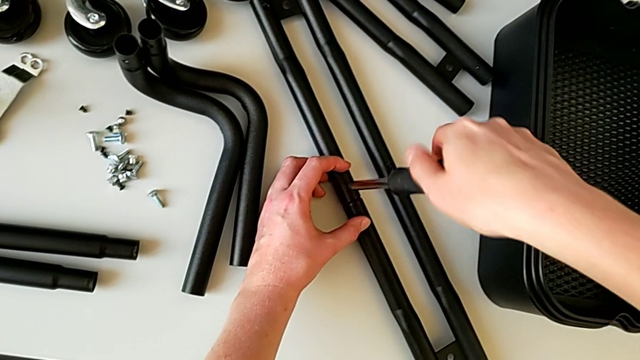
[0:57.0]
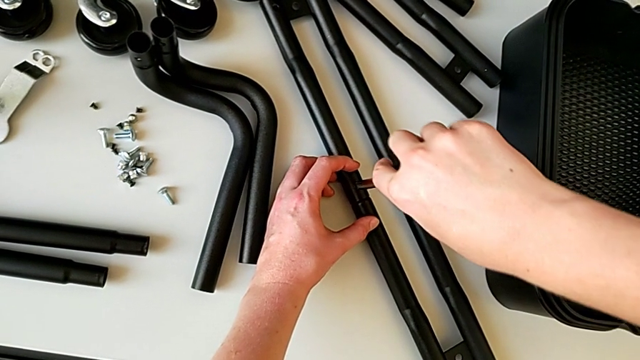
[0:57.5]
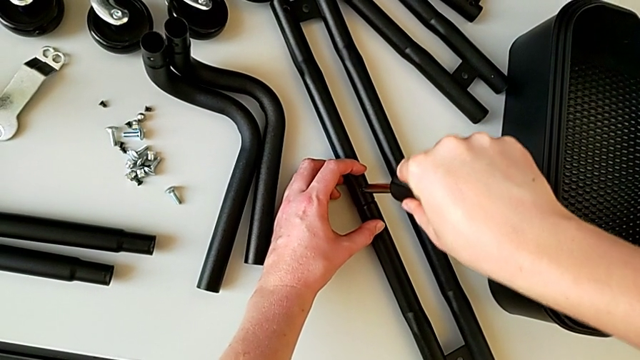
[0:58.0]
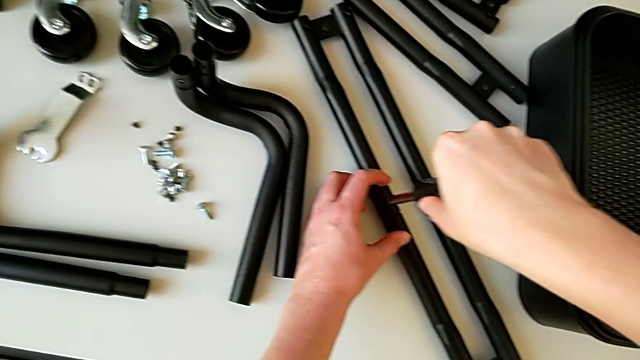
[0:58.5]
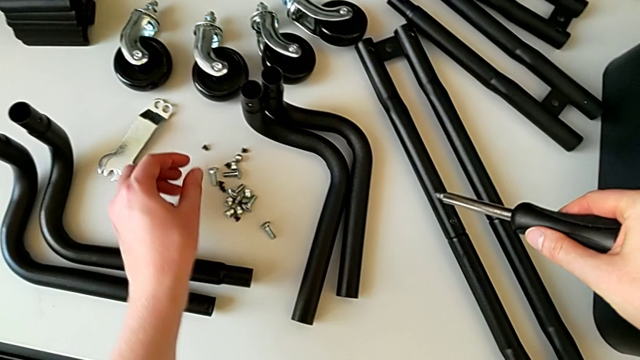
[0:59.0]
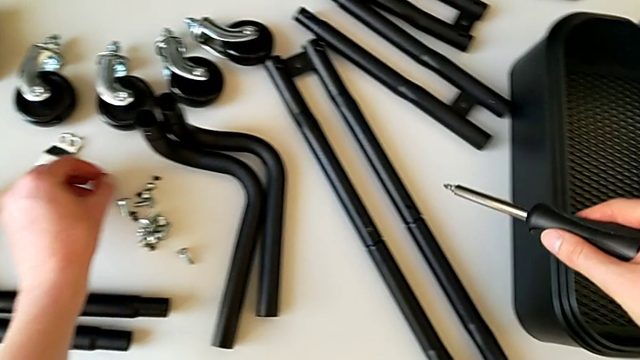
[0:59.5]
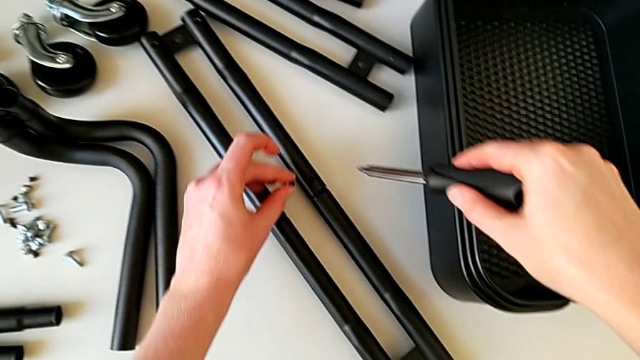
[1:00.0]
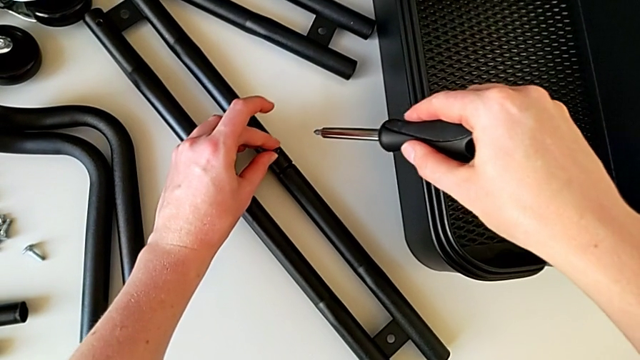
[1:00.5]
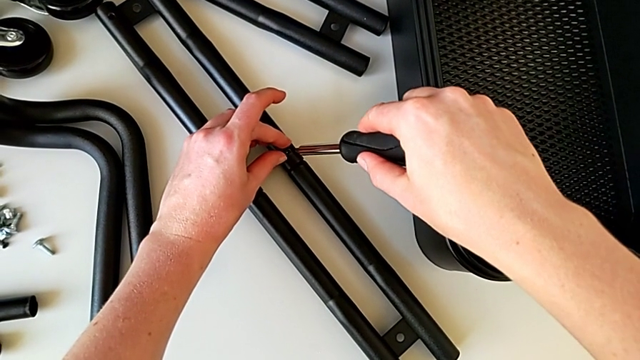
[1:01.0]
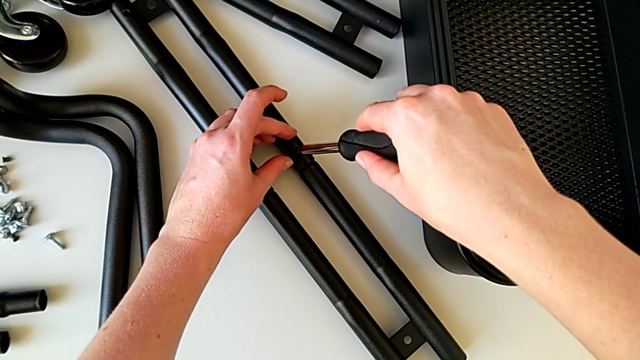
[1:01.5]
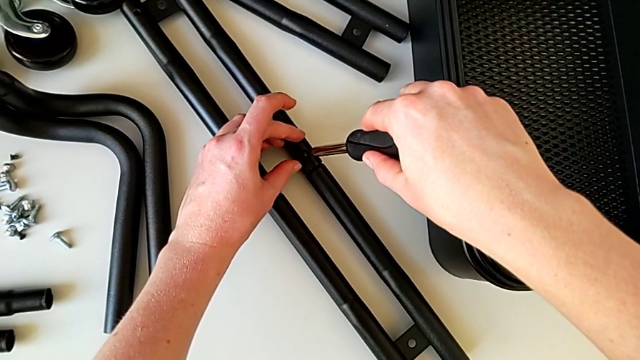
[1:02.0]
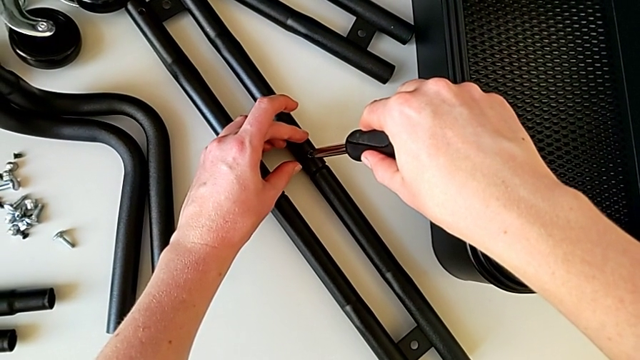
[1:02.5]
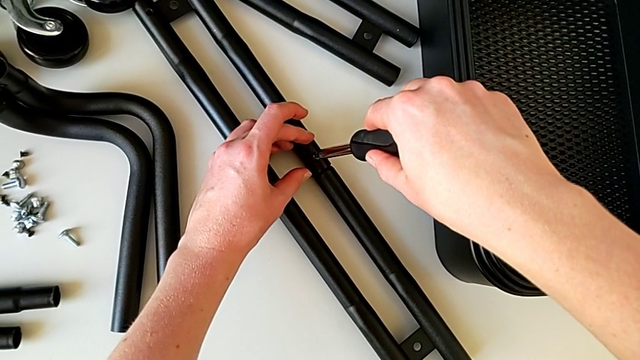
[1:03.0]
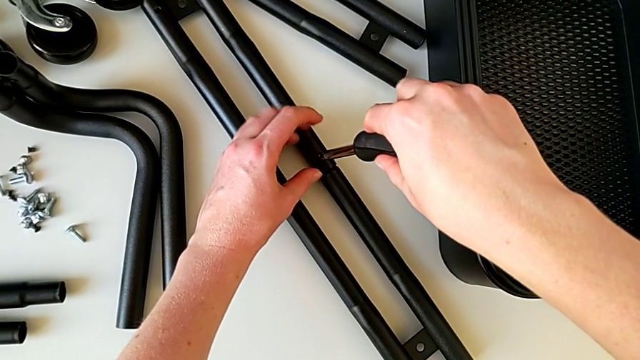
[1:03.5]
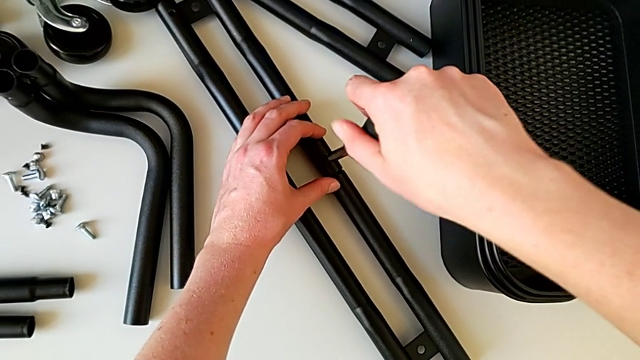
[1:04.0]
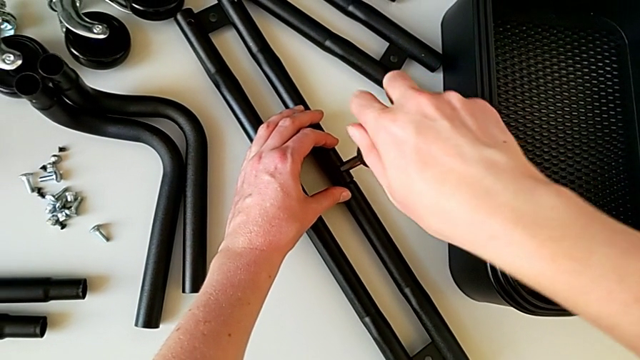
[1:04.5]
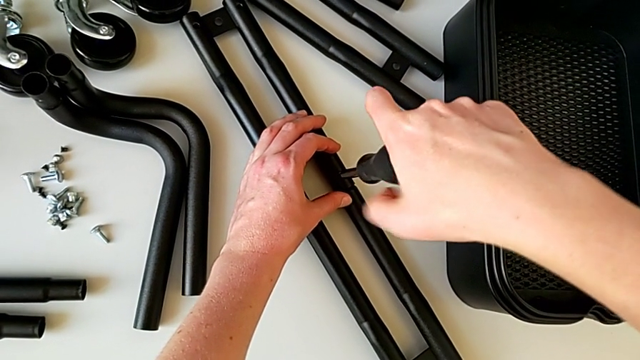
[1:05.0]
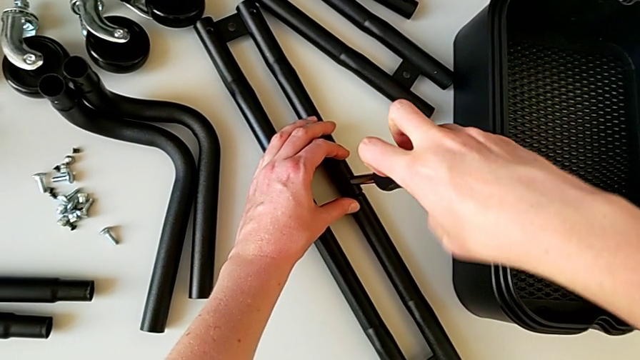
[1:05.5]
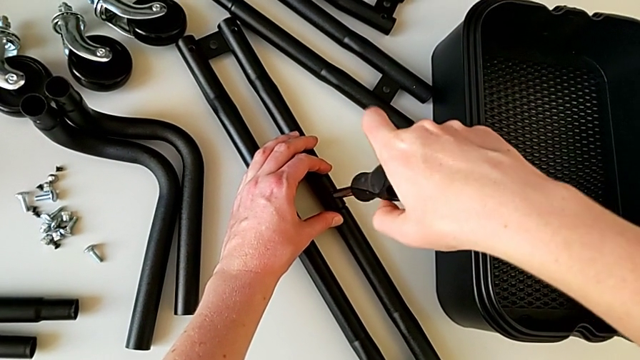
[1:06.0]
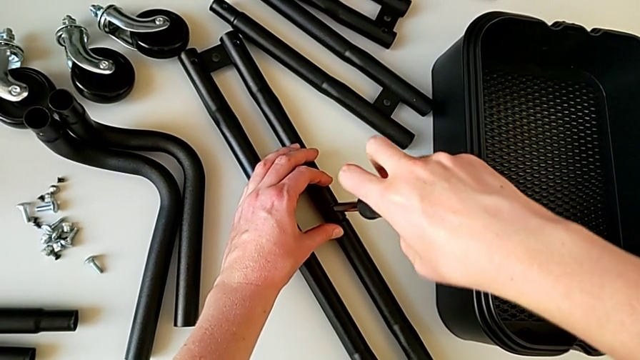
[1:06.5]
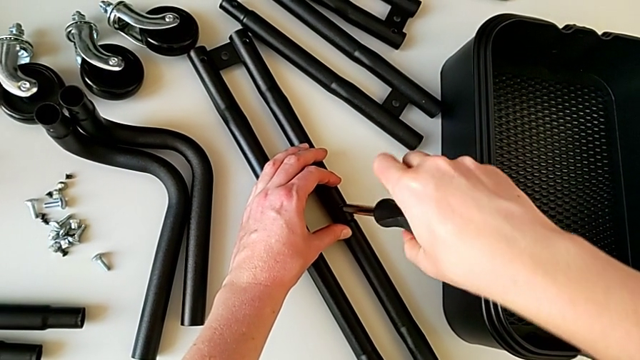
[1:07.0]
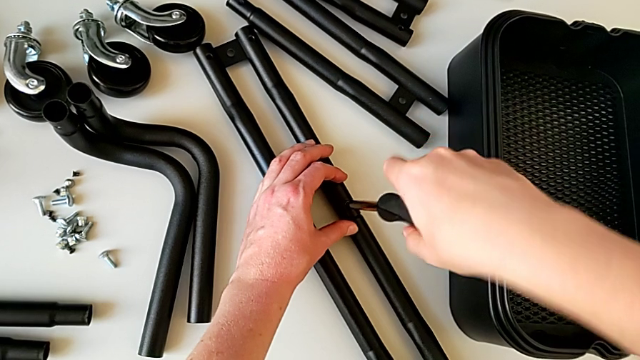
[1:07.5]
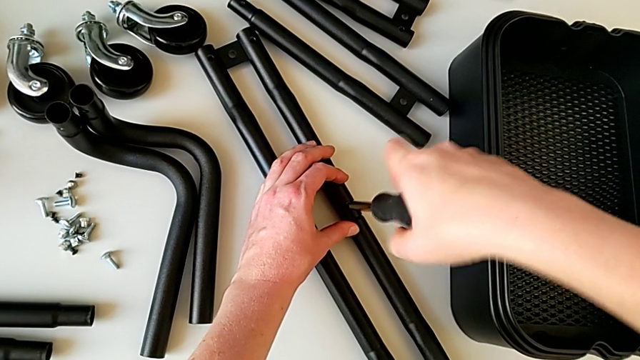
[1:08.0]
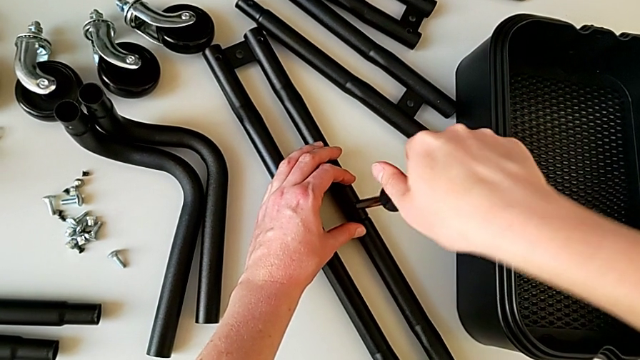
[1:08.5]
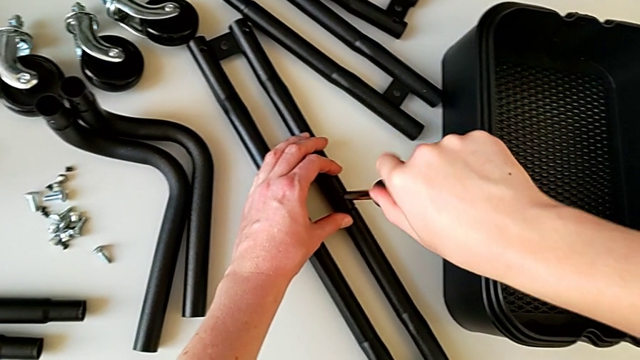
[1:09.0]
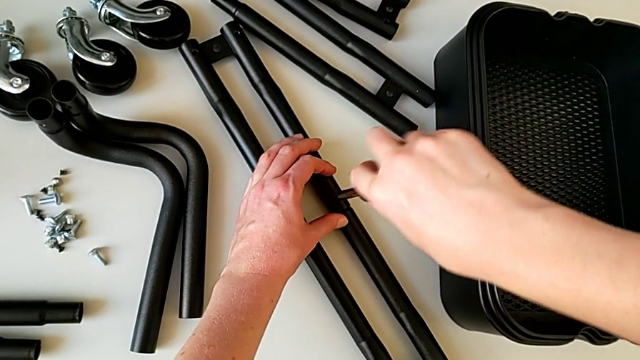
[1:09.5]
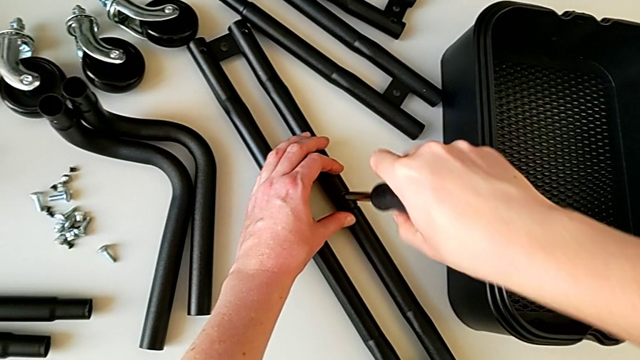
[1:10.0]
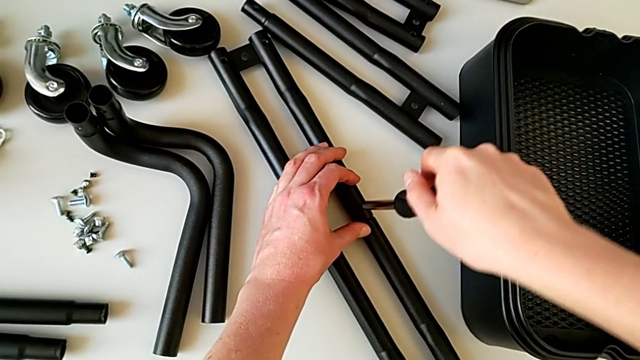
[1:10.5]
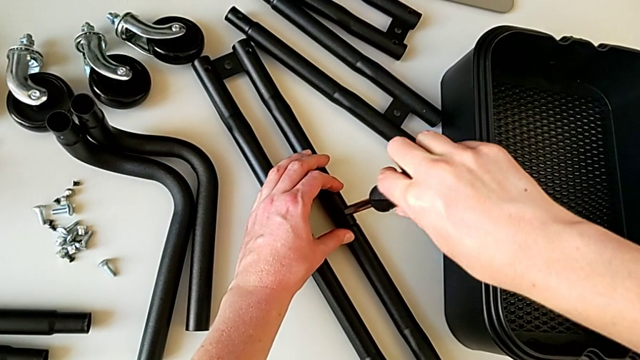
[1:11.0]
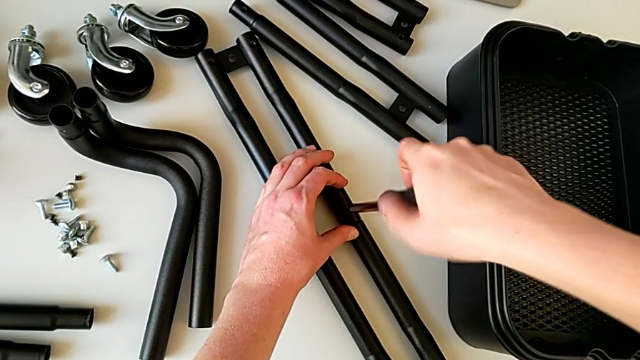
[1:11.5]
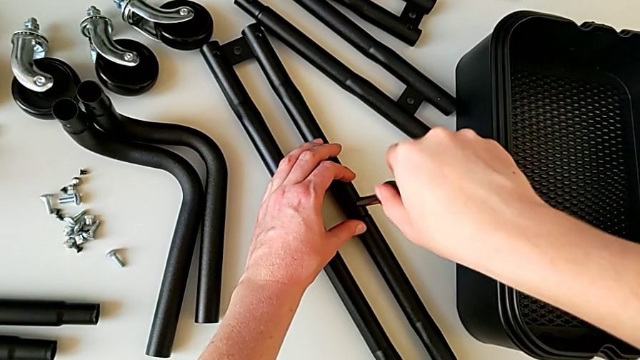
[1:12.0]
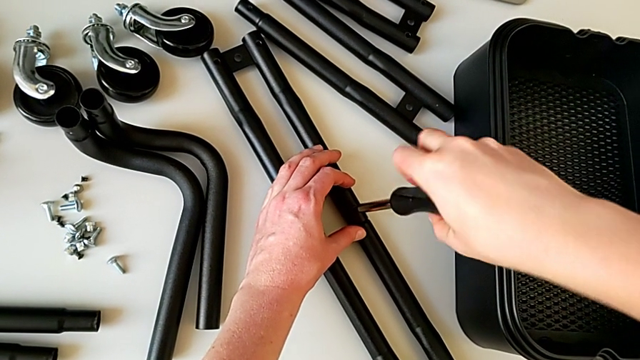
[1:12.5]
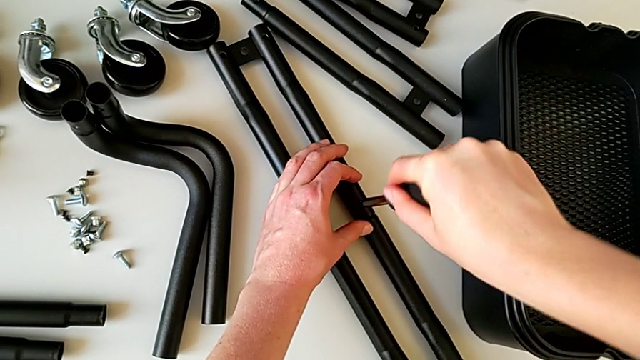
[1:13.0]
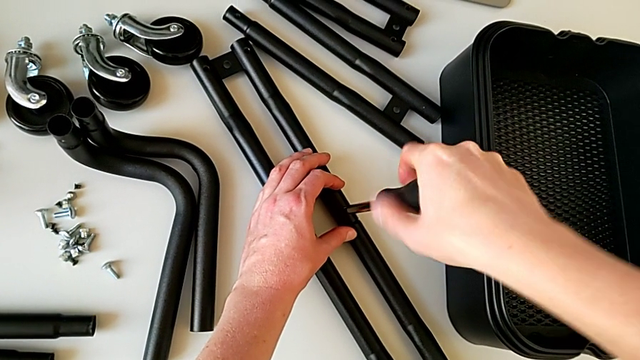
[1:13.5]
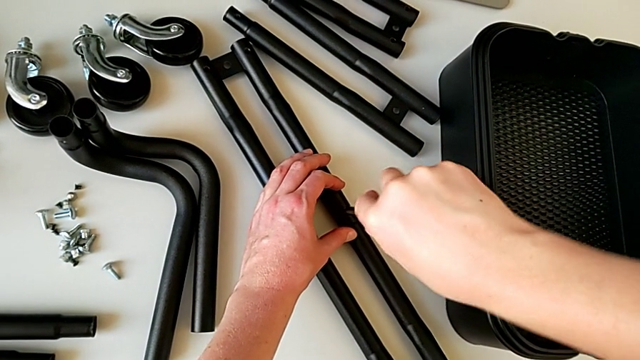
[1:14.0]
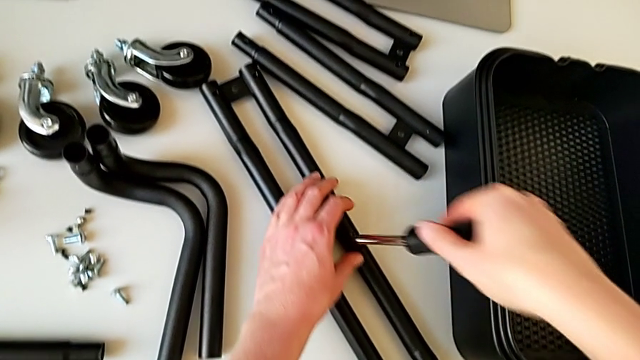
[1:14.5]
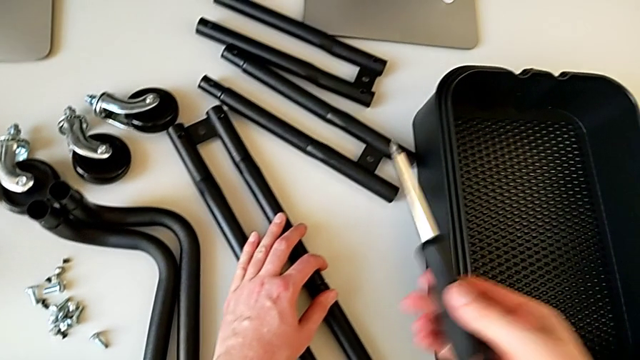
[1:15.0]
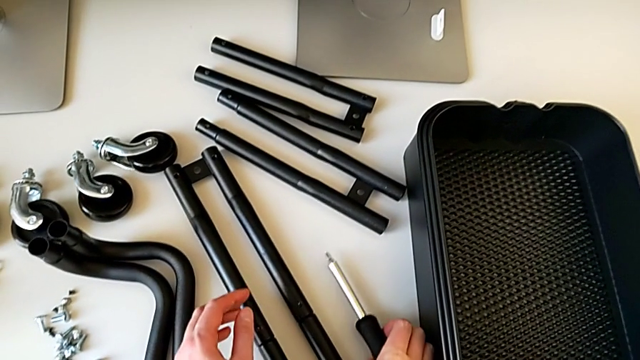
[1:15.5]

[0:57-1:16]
The camera wearer is assembling the correct bars. They withdraw the screwdriver, hold it, insert it, screw it, withdraw it and place it.

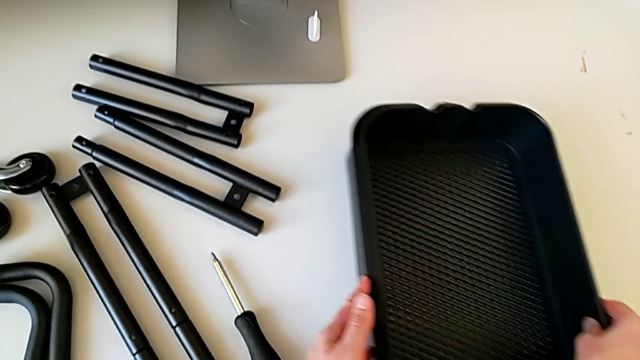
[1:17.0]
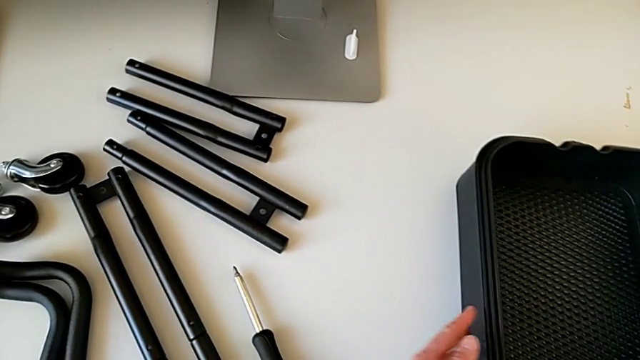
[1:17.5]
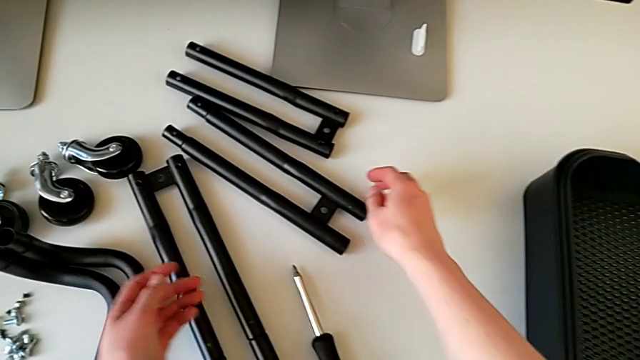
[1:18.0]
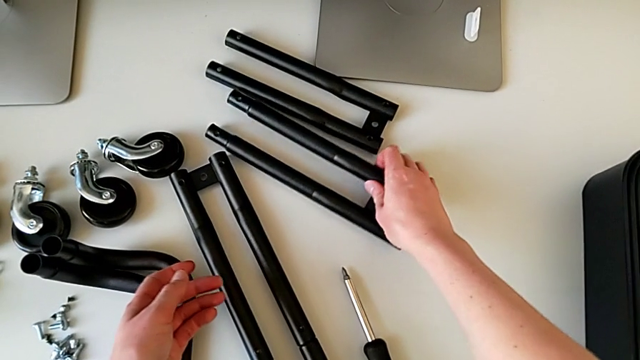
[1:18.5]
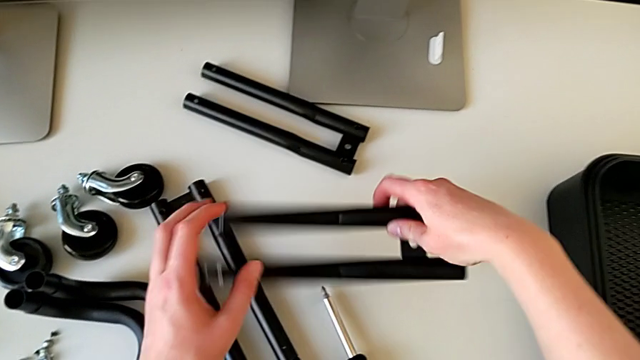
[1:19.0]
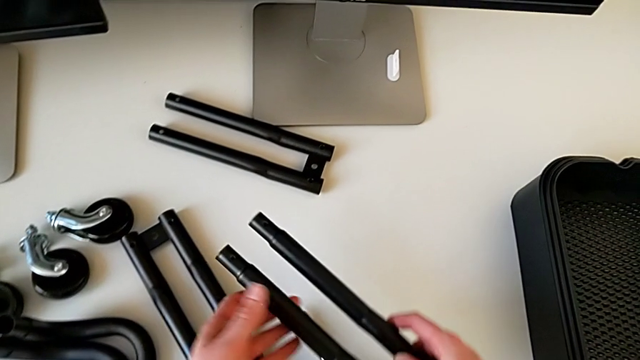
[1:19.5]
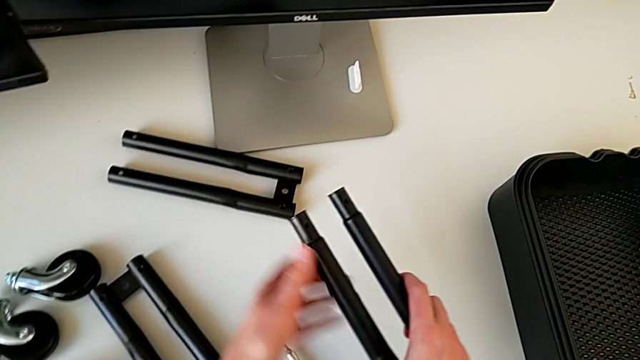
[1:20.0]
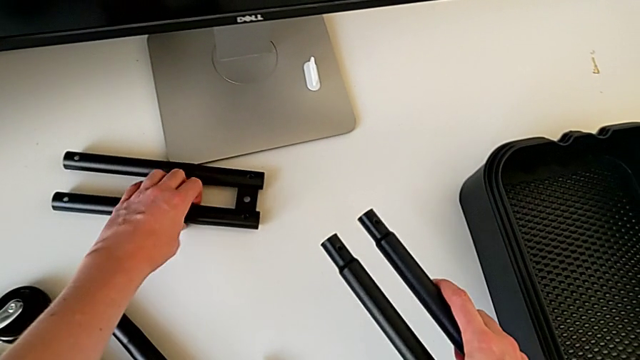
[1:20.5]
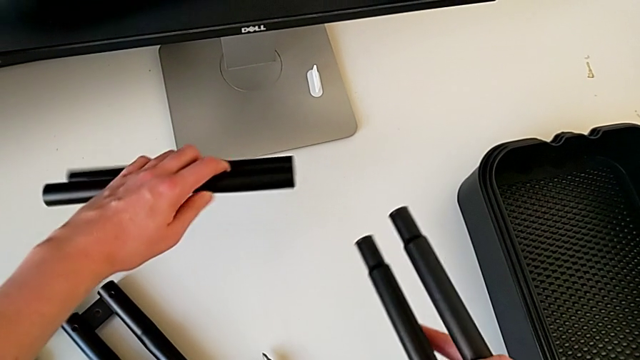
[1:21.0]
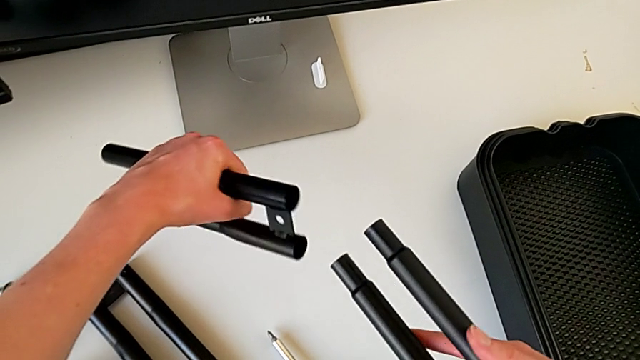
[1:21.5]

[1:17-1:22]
The camera wearer is assembling the bars on the left. They slide the grid tray, grab the leg, rotate it and grab it.
